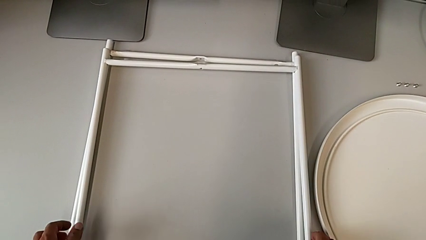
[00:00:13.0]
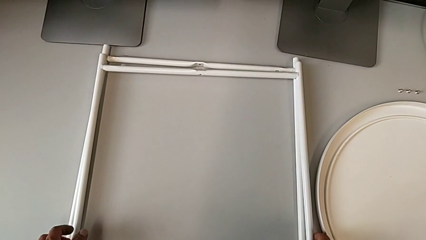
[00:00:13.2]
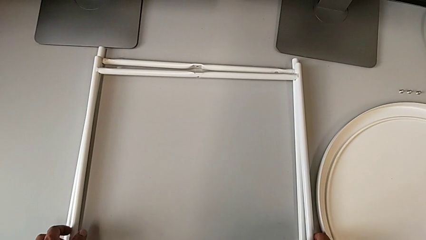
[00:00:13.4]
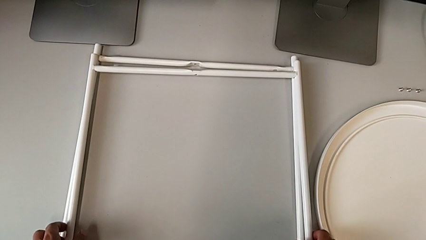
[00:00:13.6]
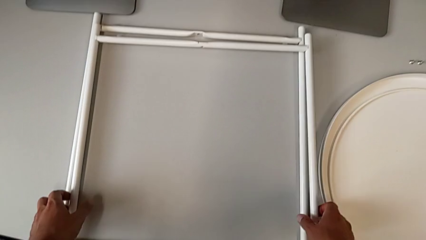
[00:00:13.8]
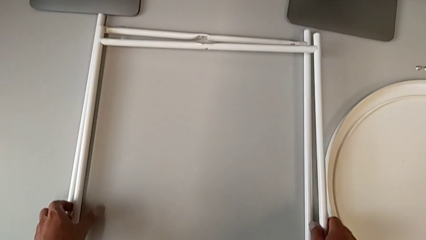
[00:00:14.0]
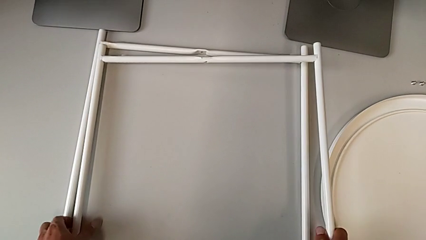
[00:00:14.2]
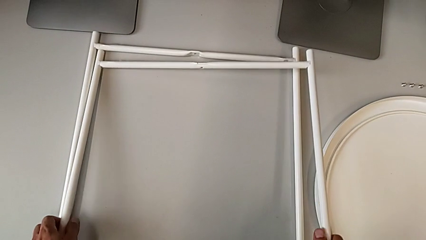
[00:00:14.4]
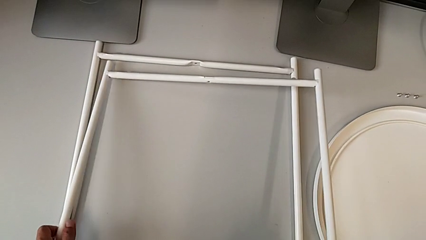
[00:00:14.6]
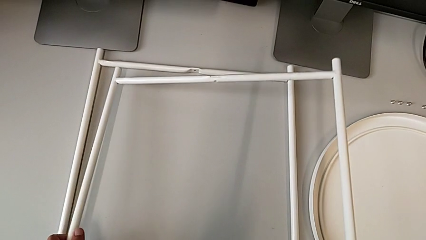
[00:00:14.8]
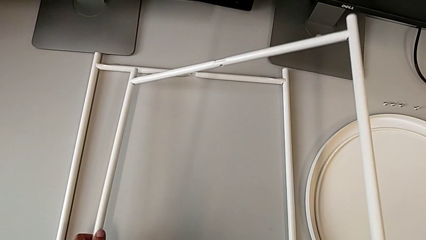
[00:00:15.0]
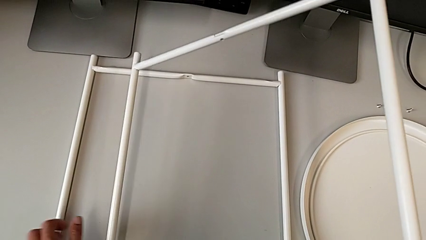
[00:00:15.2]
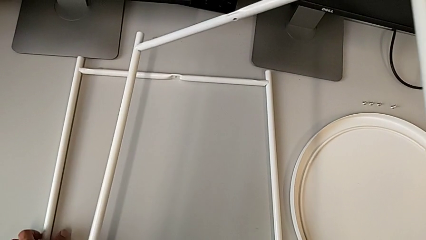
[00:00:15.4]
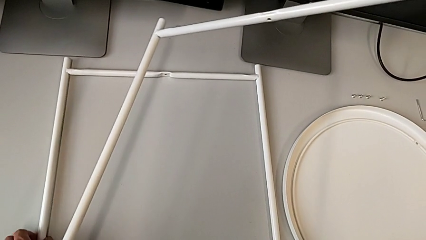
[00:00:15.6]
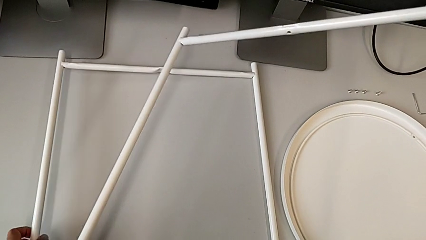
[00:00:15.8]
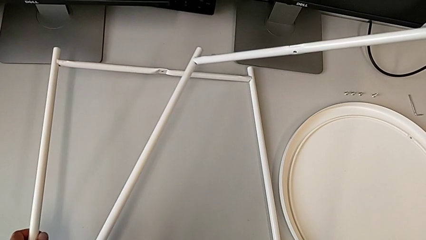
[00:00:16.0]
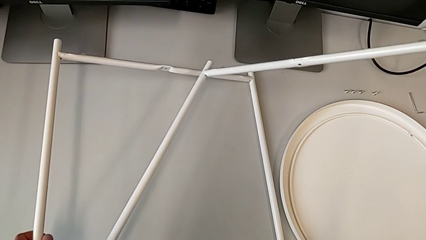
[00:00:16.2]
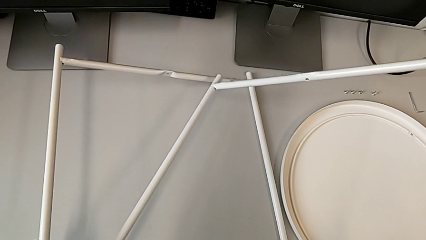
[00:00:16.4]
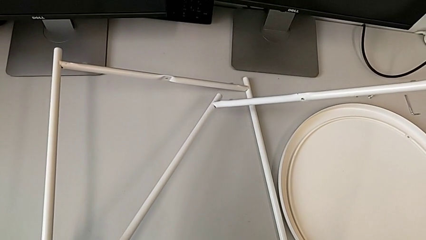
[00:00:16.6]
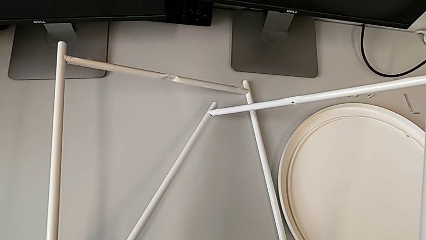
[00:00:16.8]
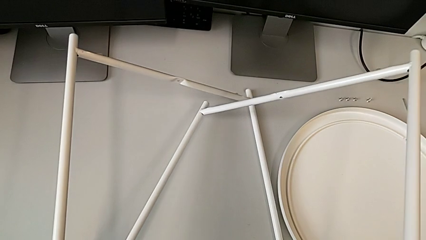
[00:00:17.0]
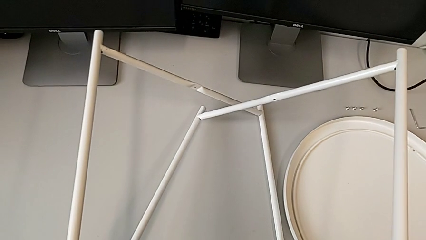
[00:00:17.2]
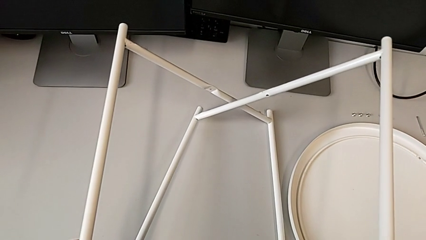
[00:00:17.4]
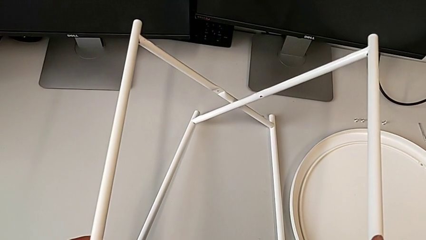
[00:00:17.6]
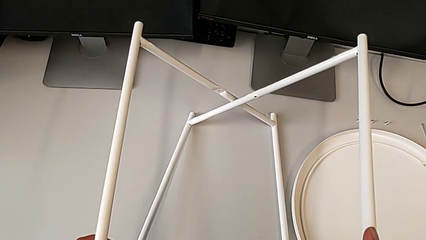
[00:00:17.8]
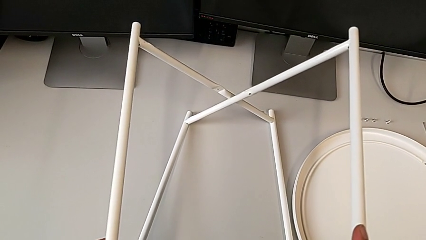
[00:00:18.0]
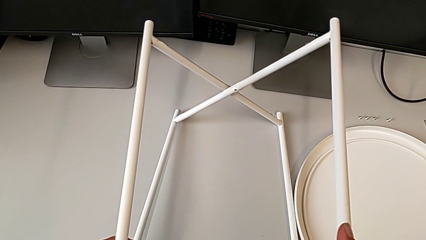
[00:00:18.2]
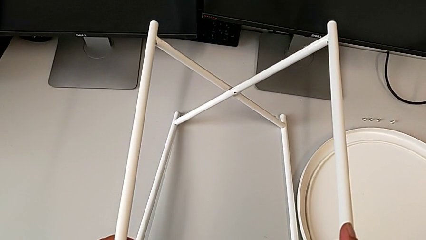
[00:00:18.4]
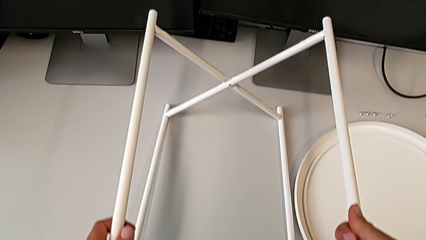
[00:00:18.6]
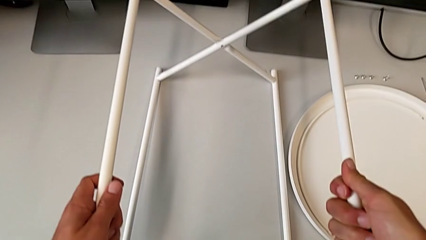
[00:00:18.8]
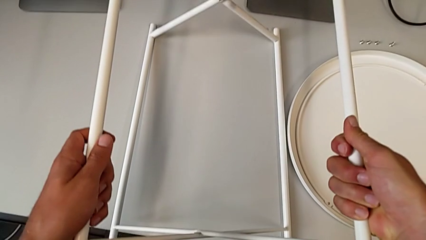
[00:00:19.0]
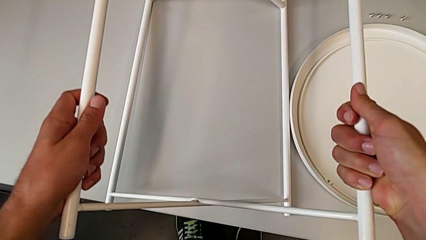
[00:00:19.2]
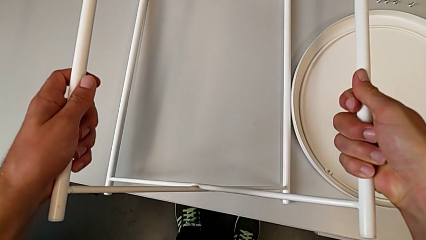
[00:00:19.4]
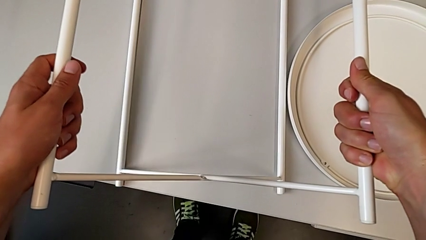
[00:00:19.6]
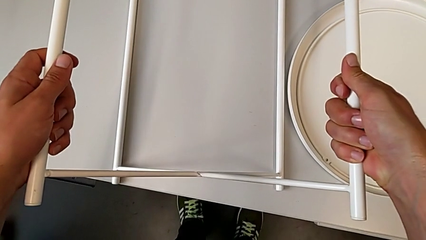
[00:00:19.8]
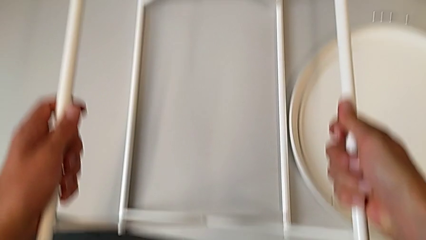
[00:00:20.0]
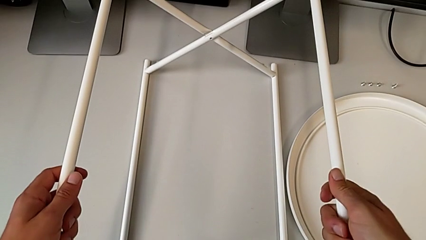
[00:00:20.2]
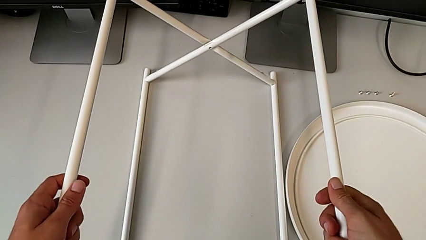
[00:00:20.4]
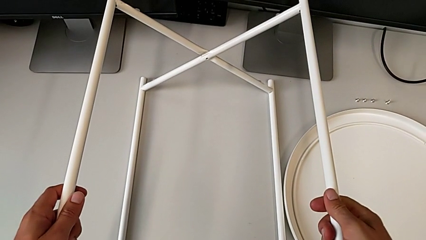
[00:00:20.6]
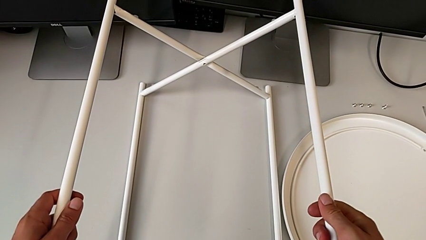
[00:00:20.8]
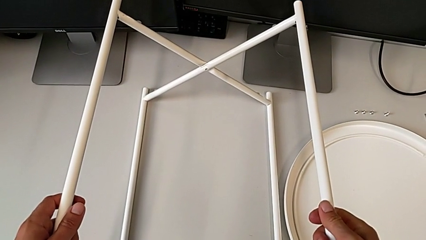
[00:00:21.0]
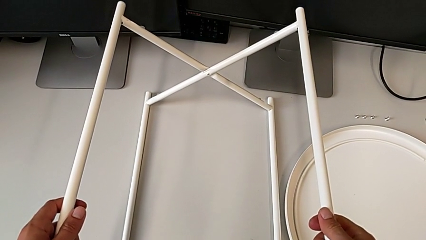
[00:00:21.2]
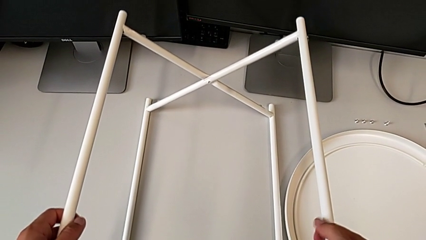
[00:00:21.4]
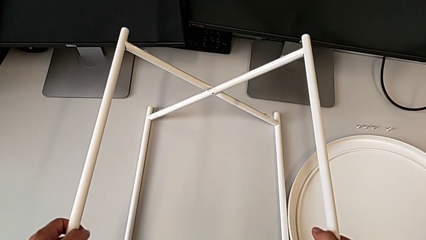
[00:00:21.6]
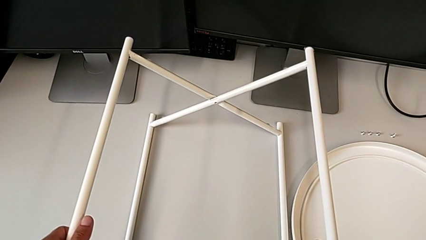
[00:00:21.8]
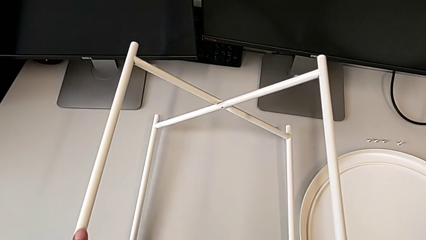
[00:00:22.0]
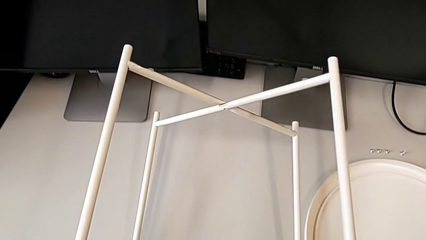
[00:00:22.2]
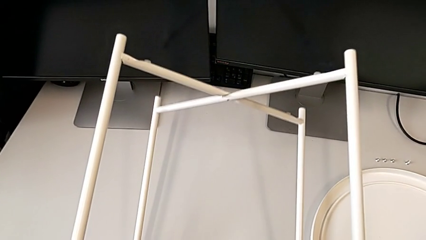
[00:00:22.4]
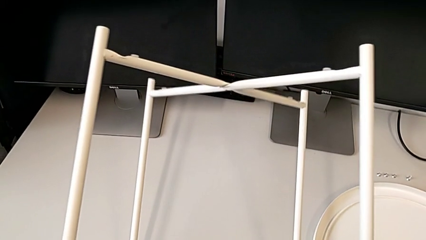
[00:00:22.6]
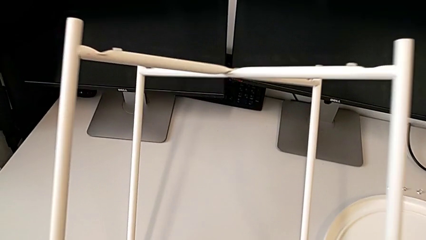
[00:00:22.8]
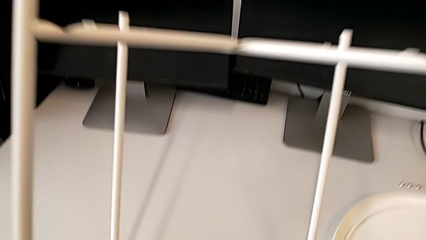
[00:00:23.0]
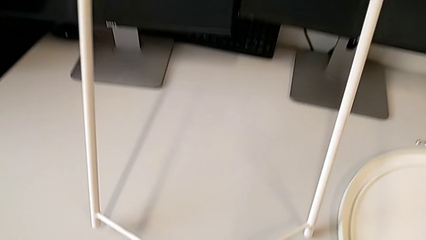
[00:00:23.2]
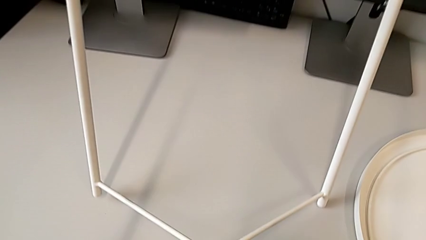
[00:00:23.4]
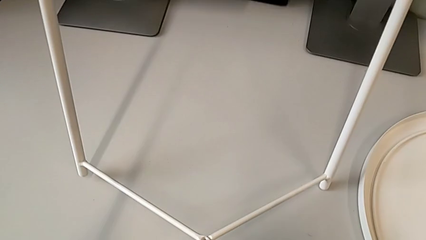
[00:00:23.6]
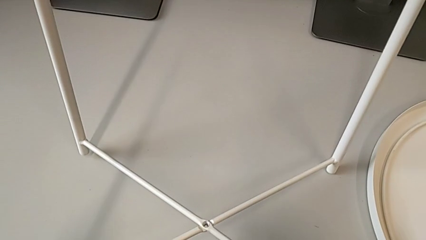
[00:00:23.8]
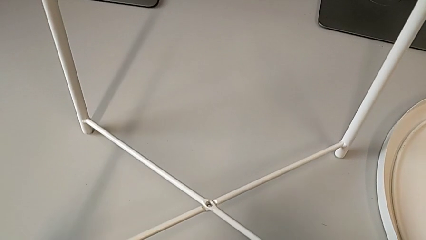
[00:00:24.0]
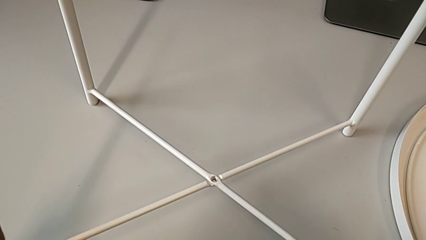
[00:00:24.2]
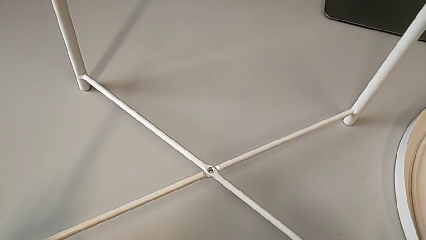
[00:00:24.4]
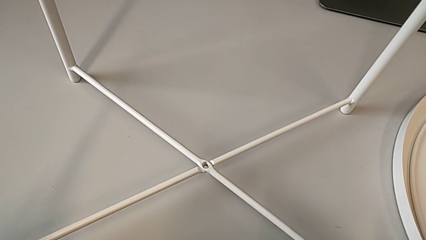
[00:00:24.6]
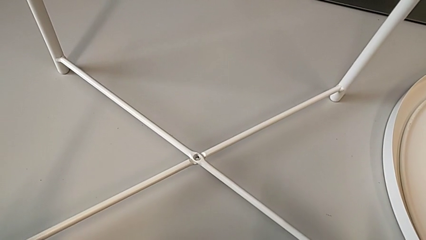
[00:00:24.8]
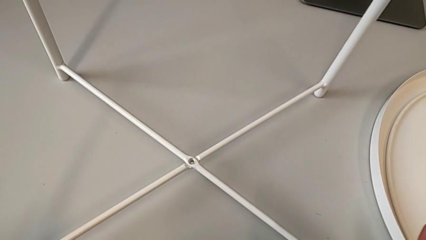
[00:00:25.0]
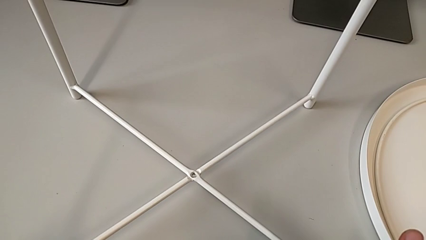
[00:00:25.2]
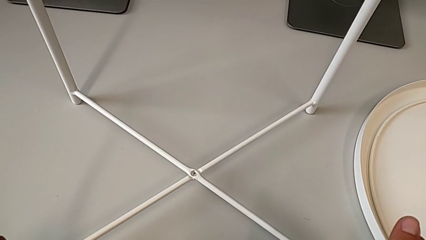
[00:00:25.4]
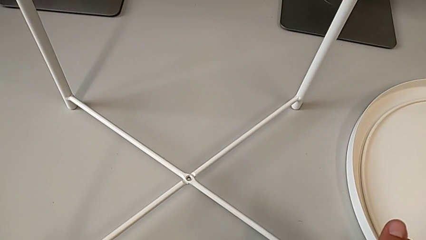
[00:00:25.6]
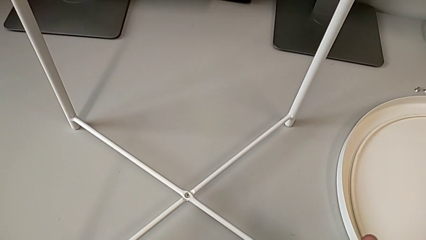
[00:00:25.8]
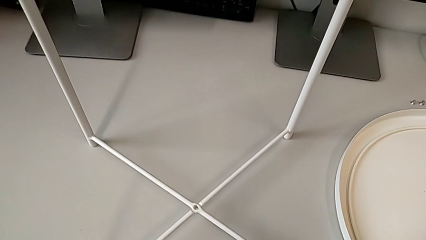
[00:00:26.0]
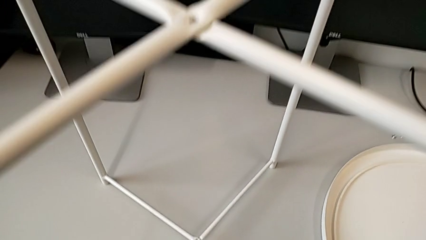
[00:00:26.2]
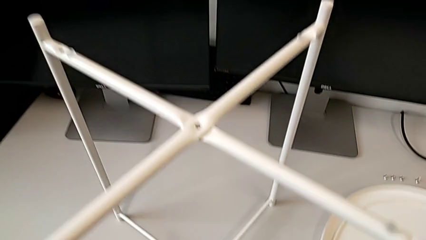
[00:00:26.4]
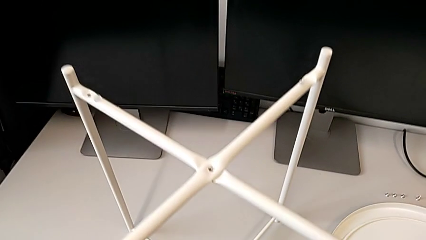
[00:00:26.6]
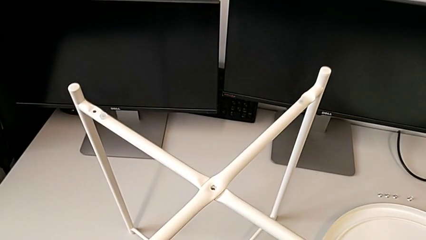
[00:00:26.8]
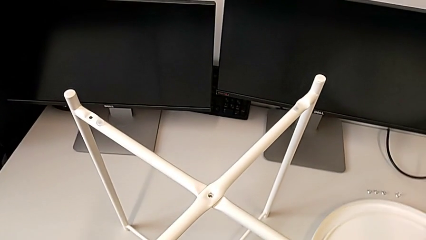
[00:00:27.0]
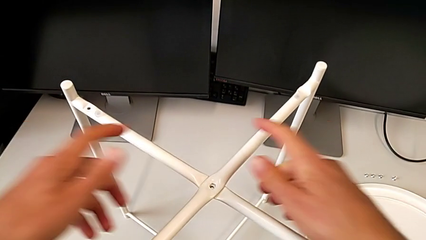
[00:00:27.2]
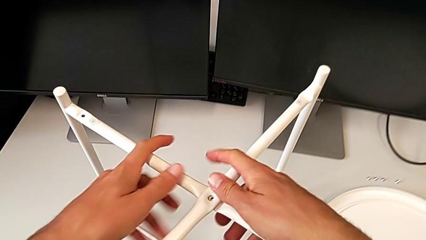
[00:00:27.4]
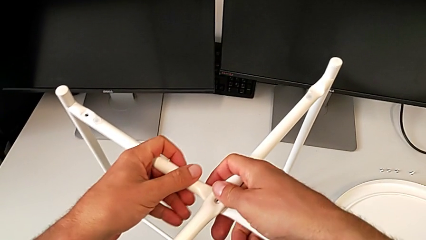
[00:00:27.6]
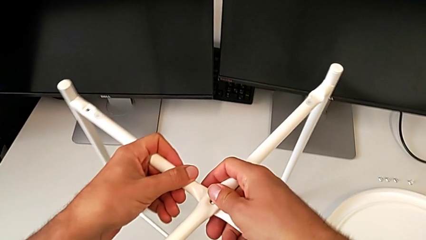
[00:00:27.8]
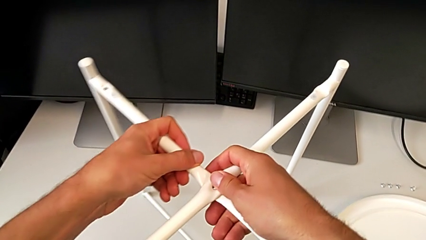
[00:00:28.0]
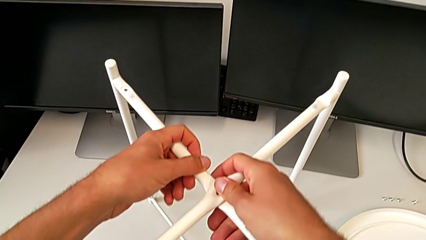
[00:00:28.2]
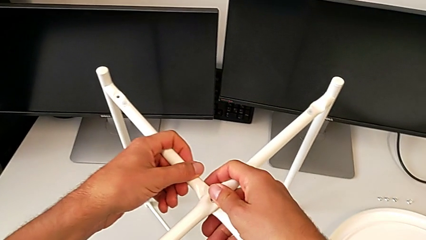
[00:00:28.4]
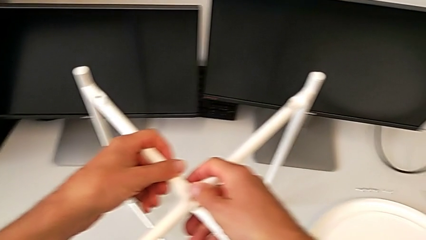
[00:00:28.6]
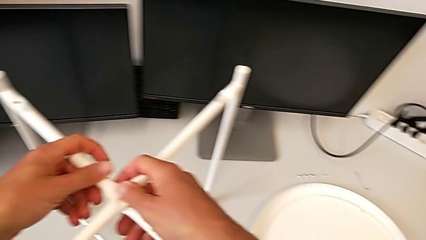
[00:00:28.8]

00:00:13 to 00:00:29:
The camera wearer is assembling the legs. They lift the leg, lift it with the left hand and slide it with the right hand, align it, rotate it, place it, inspect it and align it.
